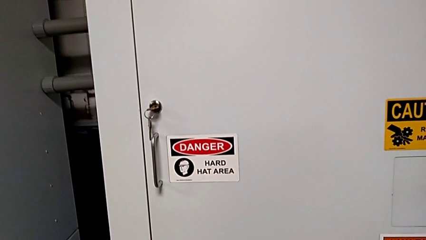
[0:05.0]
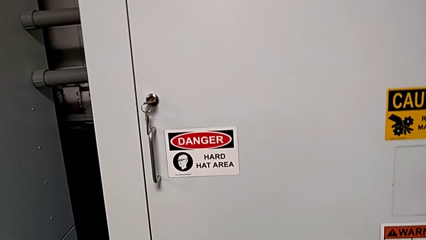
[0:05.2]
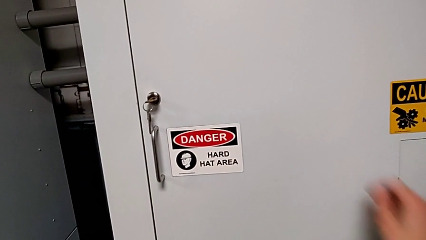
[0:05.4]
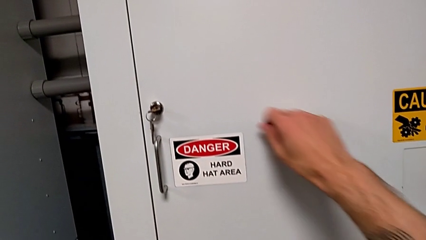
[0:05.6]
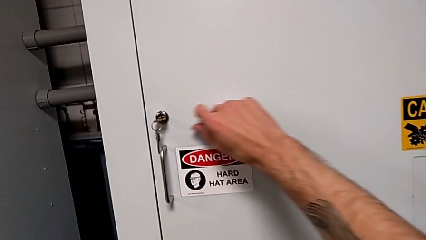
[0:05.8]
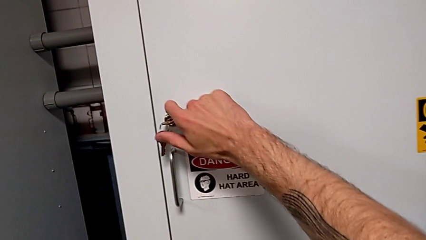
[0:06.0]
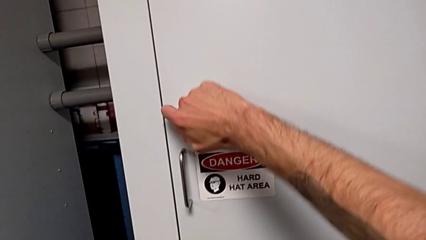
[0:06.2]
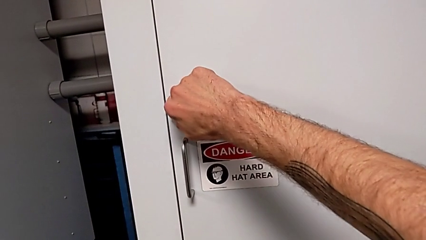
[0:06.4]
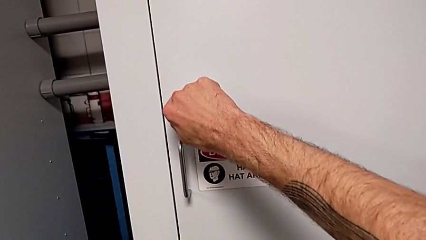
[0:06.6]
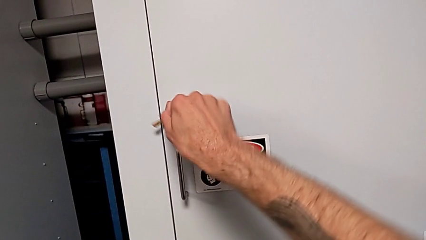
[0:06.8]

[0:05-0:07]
The camera wearer unlocks the door of the front panel. They unlock the front panel door.

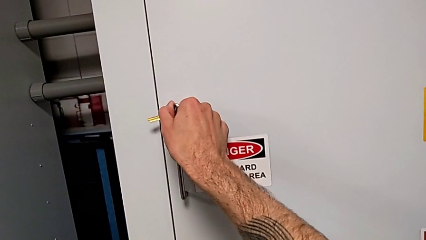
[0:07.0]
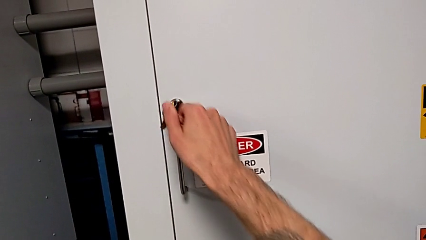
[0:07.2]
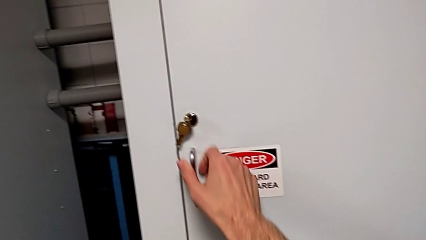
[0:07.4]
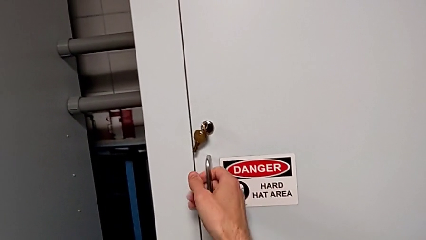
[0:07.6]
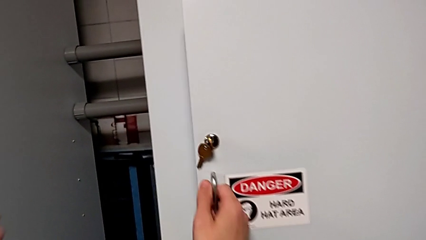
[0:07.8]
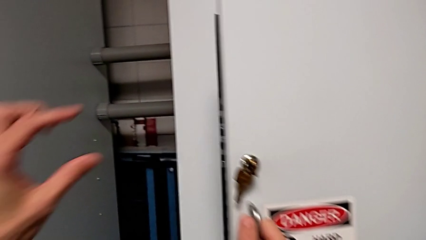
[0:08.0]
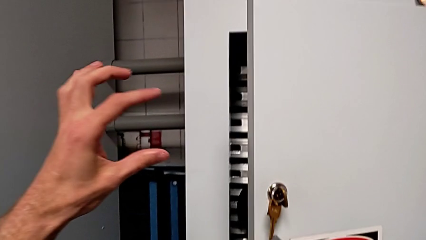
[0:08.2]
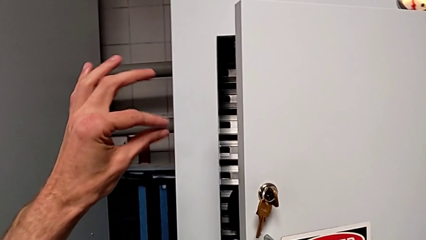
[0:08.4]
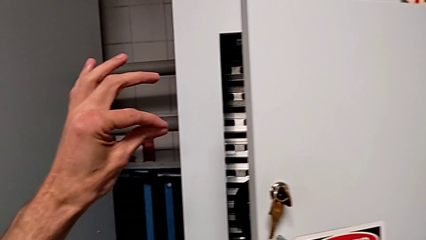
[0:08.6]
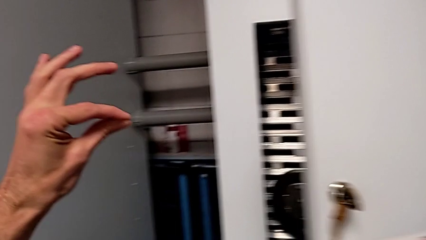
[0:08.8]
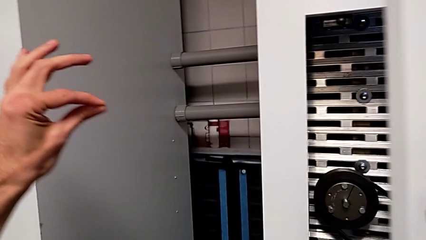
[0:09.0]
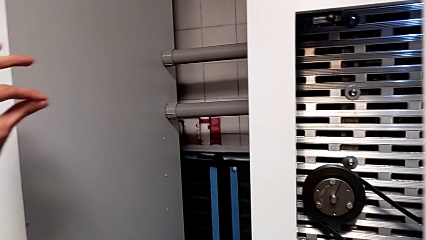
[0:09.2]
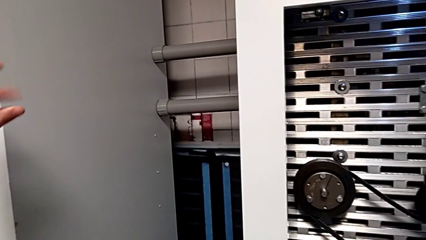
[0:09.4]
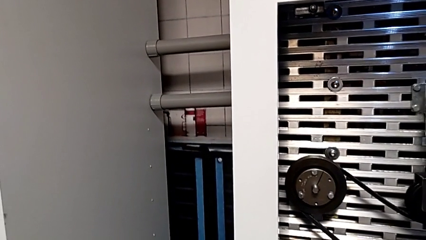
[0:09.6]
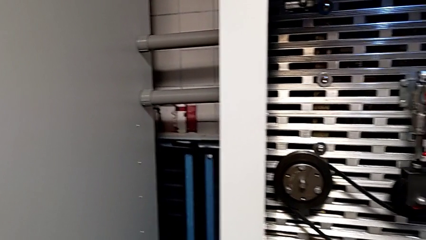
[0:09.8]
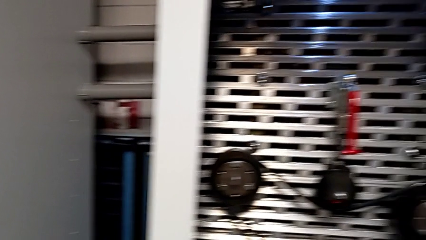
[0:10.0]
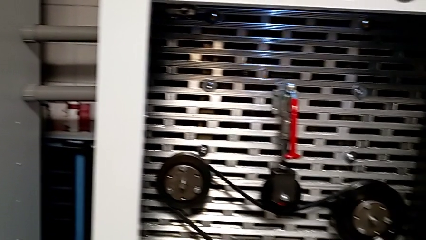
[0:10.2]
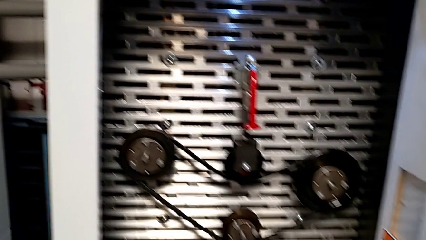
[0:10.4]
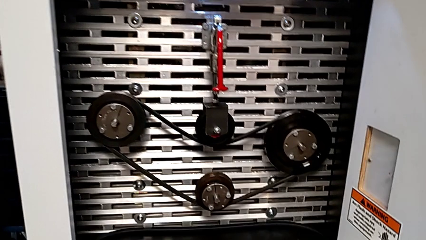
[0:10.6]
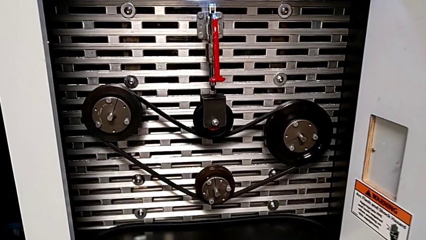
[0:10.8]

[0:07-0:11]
The camera wearer opens the door of the front panel. They open the front panel door.

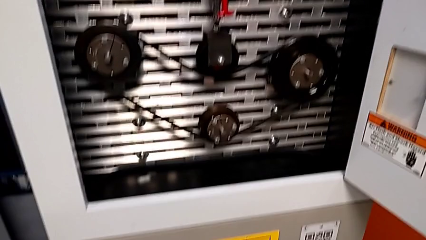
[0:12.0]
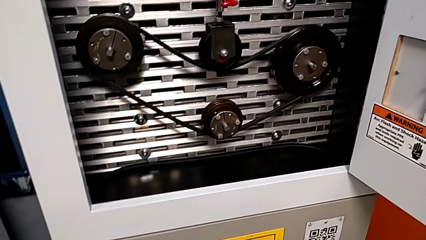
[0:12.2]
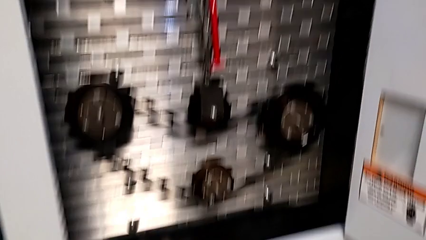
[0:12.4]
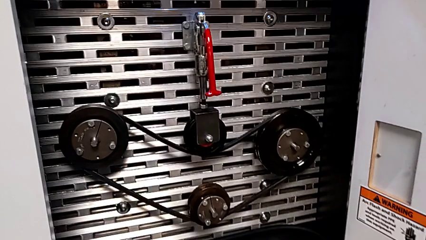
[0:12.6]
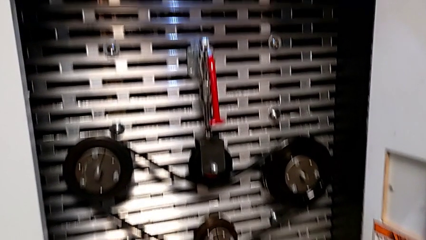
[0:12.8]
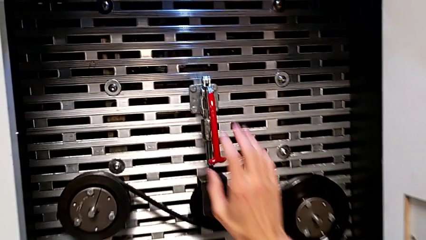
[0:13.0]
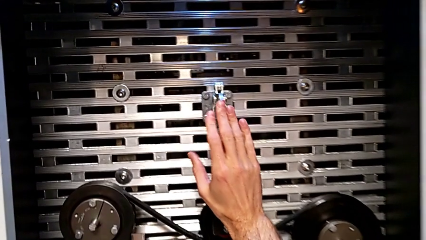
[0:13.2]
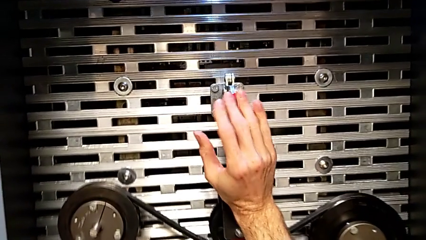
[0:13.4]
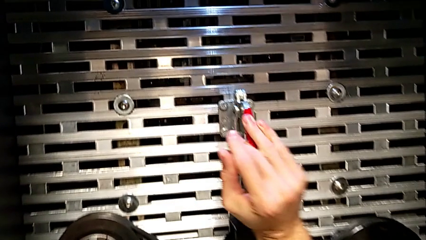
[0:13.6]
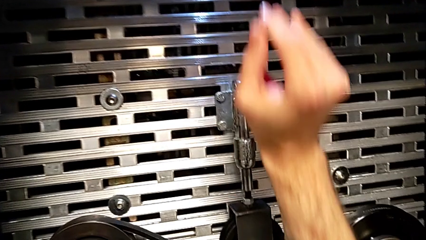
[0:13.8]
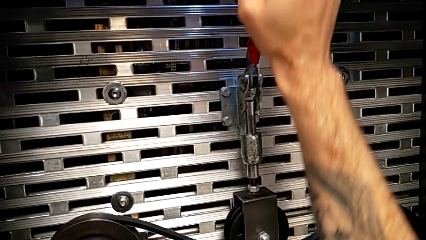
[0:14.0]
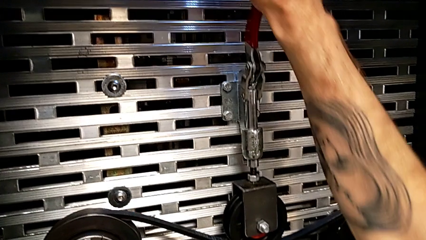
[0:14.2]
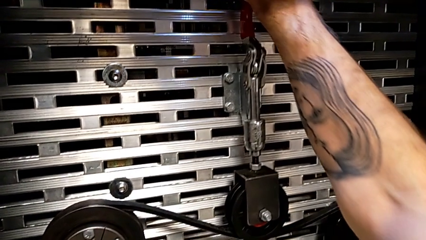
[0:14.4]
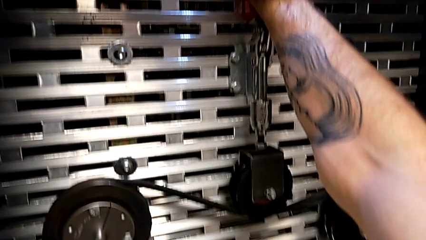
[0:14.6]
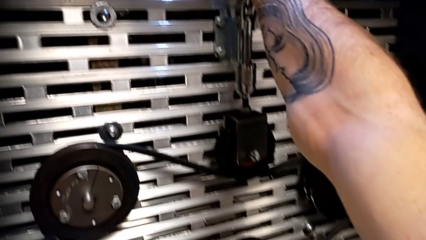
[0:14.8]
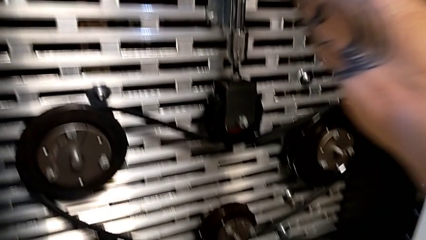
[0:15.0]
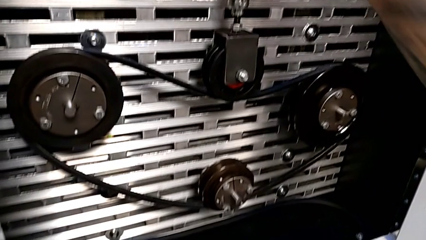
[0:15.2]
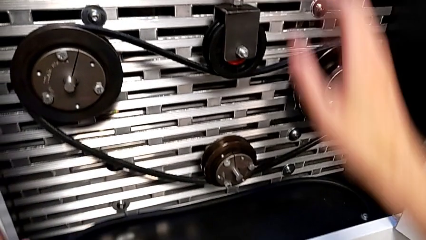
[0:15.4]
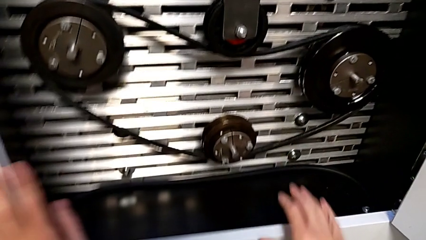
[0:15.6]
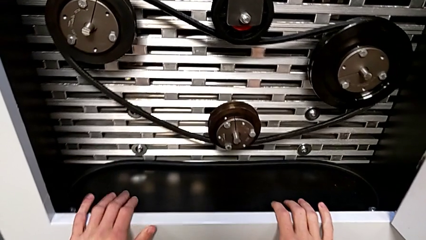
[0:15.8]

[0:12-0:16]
The camera wearer flips the red lever upwards. They grab the red lever and pull it.

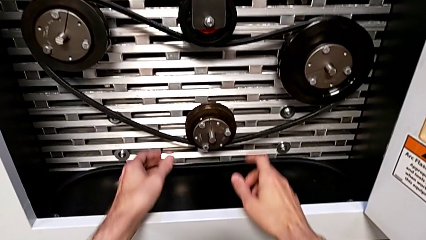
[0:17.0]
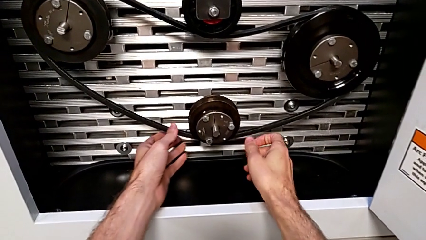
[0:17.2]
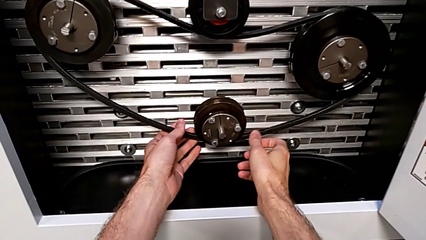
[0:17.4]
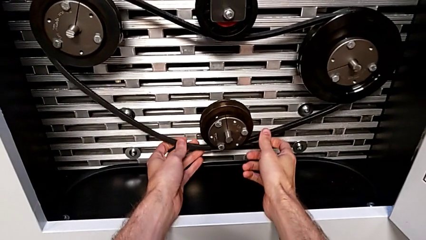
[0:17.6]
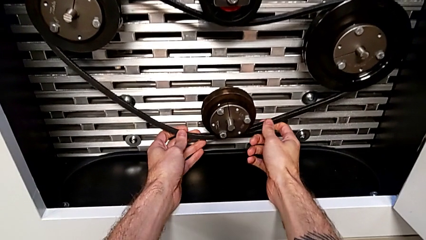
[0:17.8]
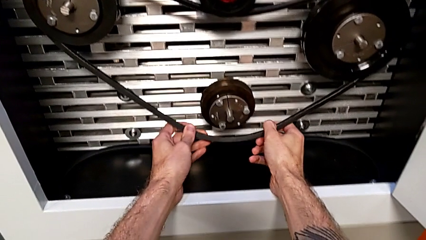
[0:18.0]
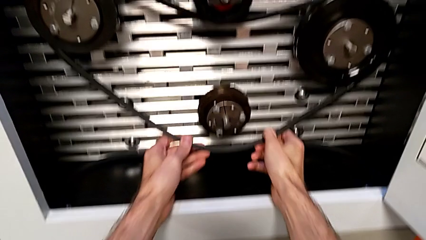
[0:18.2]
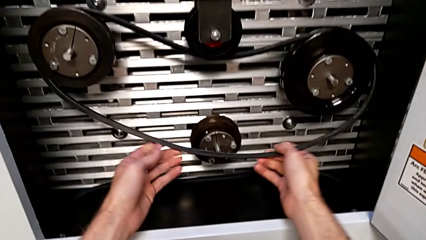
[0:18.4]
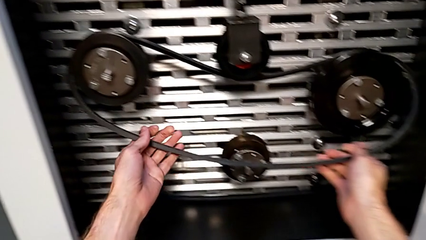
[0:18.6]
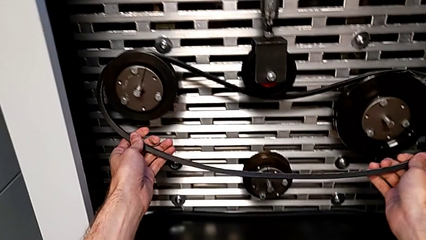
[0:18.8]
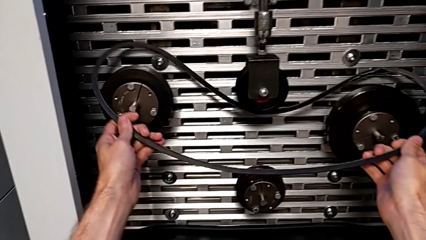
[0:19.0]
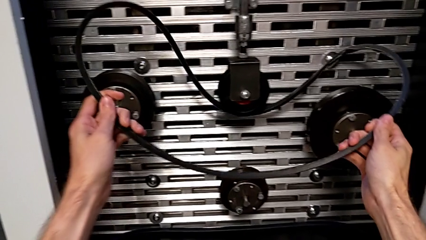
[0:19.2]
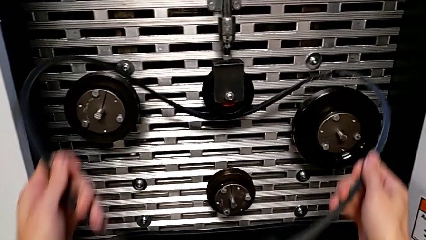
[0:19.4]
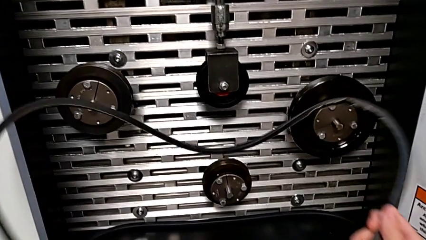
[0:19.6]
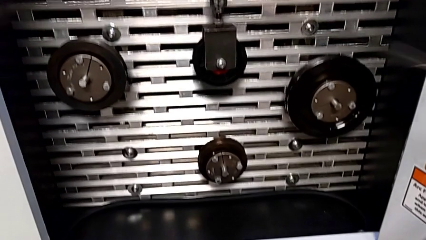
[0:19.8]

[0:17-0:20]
The camera wearer withdraws their belt. They withdraw the old belt.

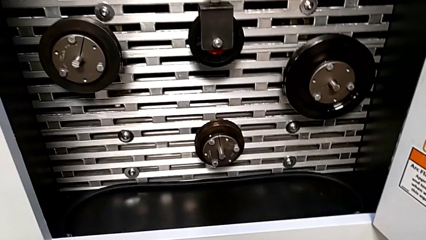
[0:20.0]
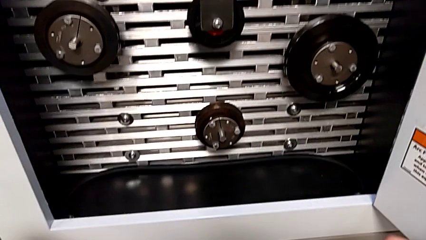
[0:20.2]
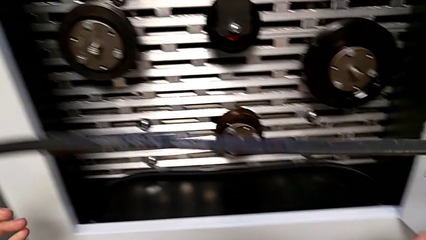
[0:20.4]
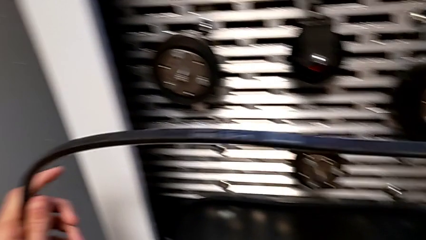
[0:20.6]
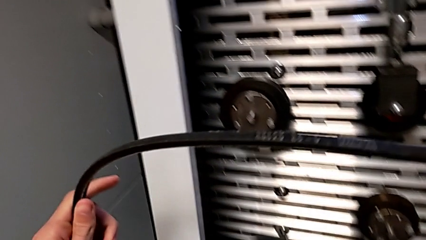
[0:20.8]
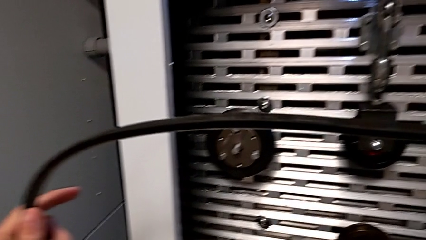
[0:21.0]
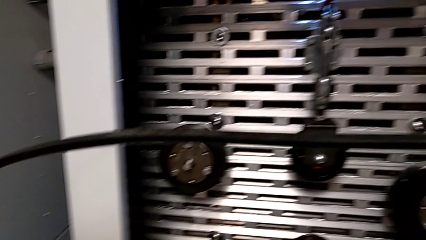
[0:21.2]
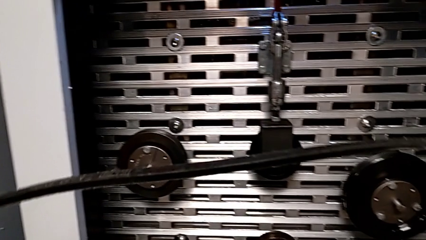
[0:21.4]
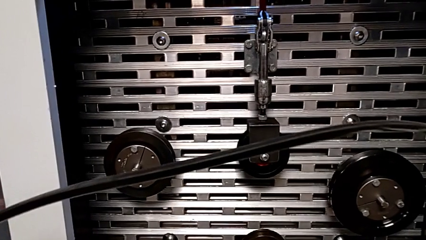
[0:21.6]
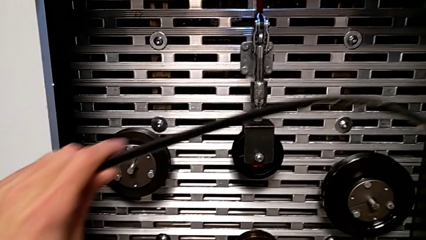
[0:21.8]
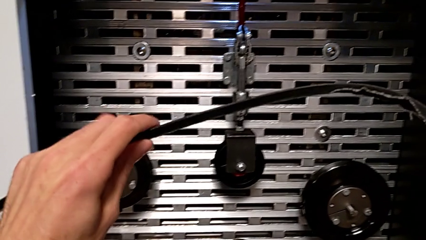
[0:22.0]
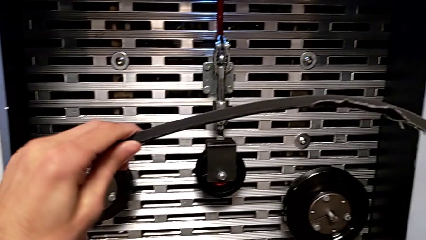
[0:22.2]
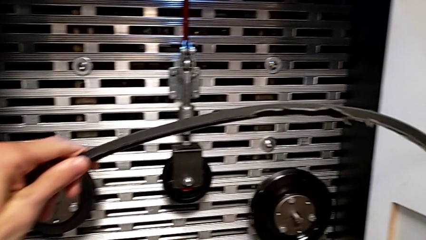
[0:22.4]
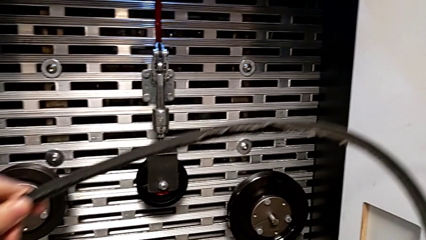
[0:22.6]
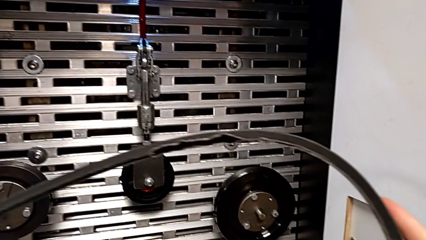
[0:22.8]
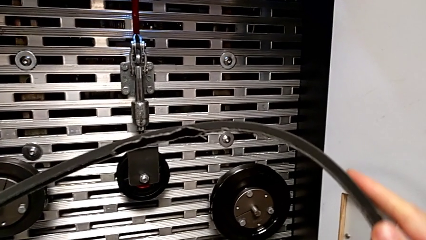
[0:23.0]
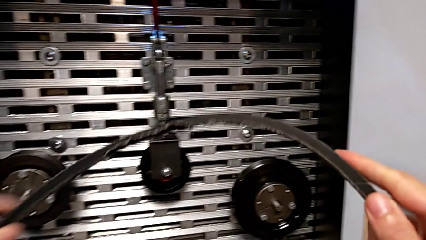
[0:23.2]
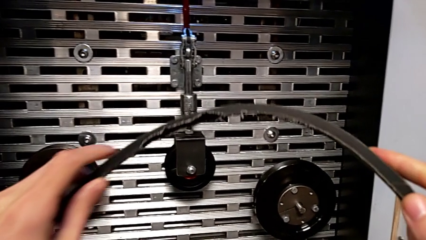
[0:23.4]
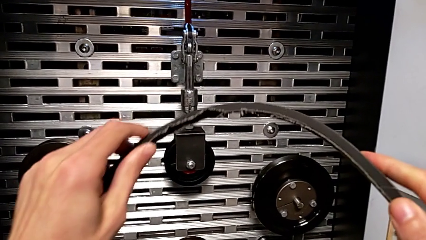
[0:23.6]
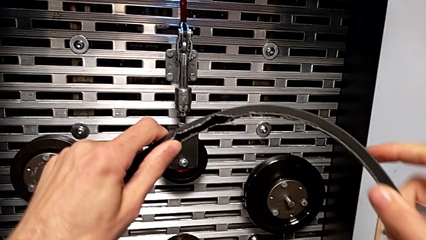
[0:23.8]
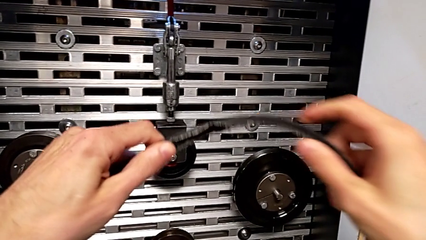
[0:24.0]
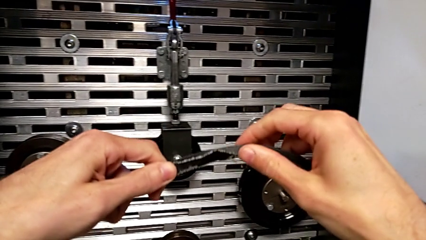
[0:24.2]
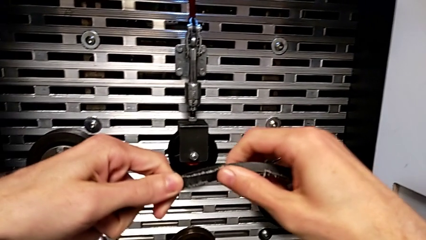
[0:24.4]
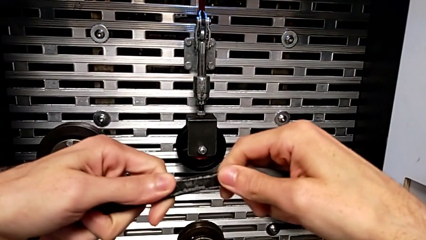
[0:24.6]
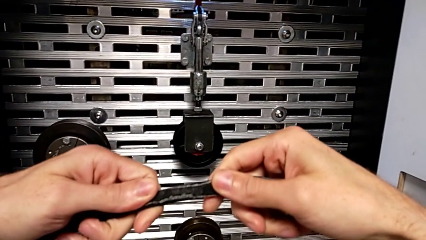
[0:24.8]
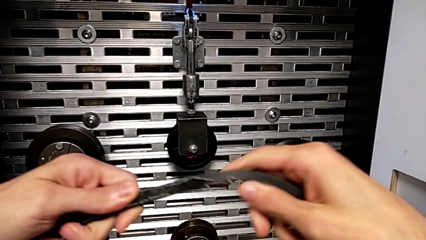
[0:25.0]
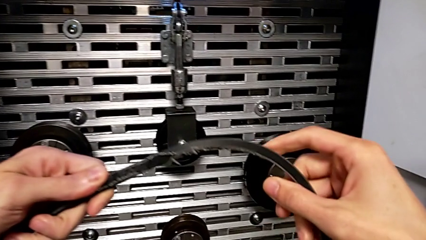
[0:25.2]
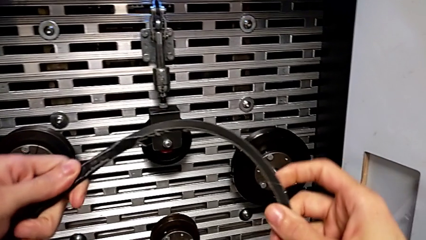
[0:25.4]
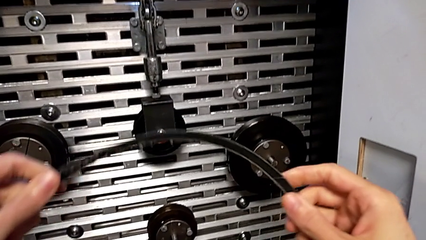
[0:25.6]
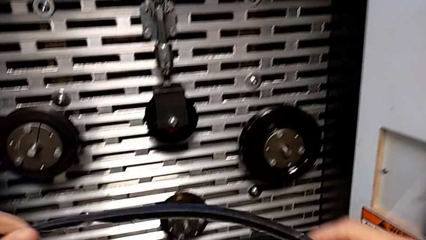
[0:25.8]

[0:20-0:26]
The camera wearer inspects their belt. They inspect the old belt.
